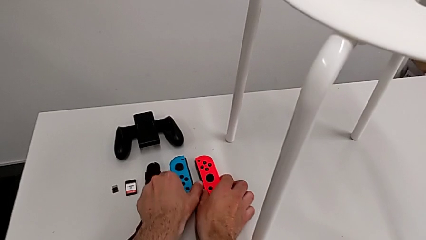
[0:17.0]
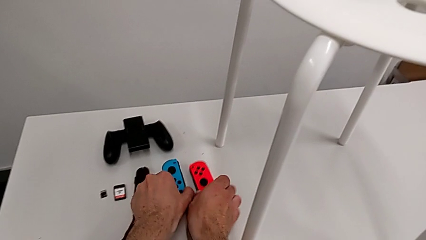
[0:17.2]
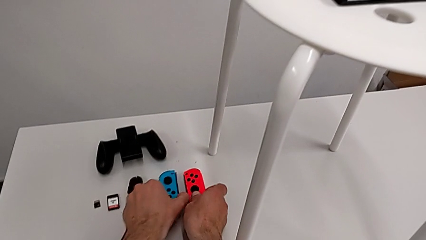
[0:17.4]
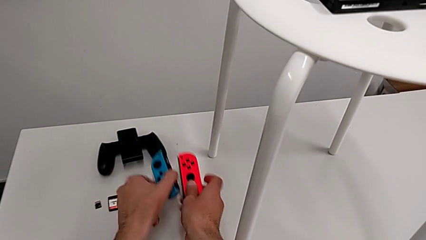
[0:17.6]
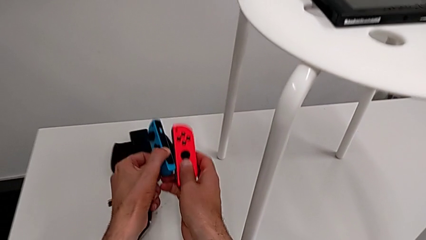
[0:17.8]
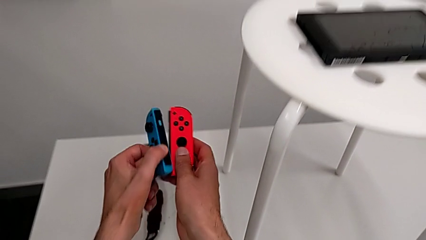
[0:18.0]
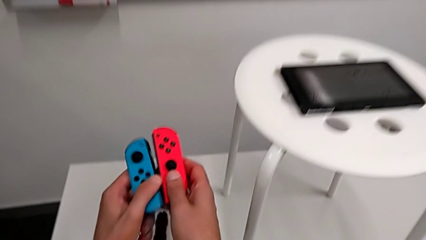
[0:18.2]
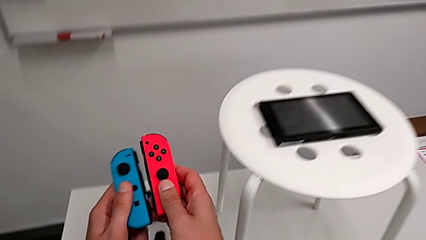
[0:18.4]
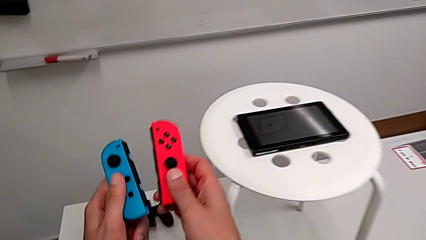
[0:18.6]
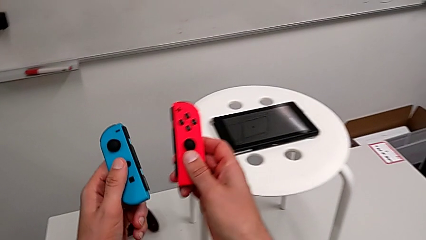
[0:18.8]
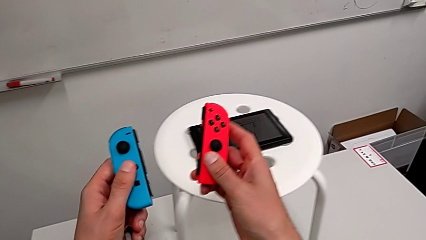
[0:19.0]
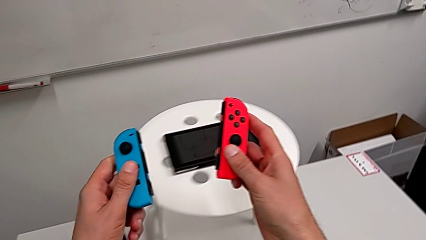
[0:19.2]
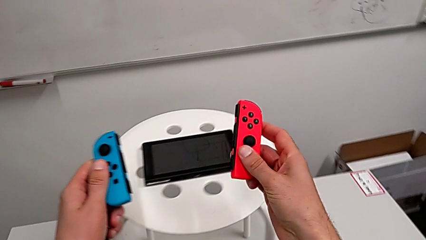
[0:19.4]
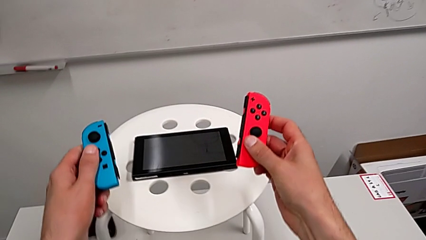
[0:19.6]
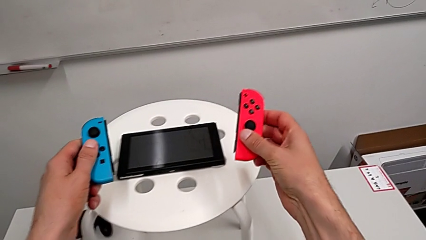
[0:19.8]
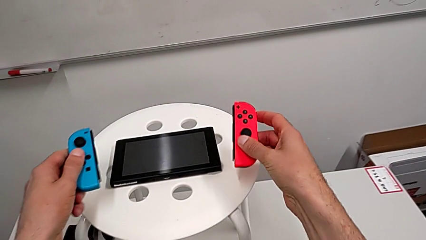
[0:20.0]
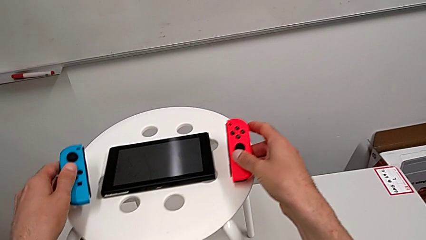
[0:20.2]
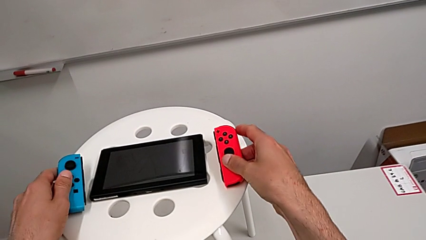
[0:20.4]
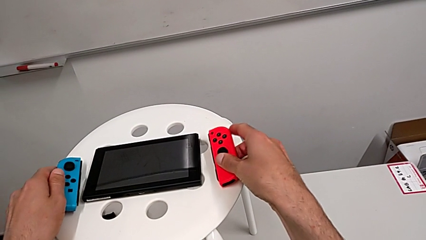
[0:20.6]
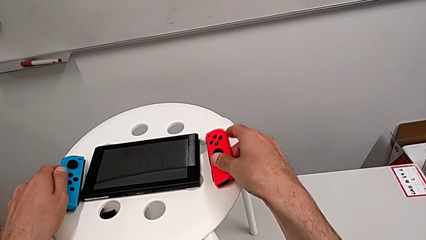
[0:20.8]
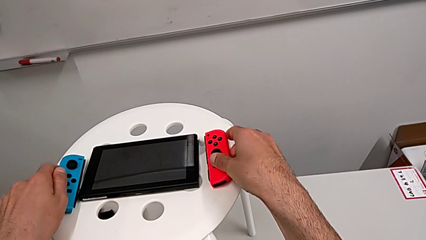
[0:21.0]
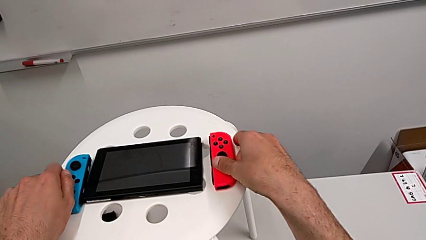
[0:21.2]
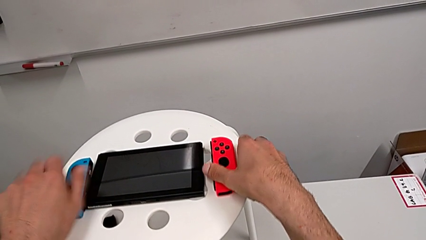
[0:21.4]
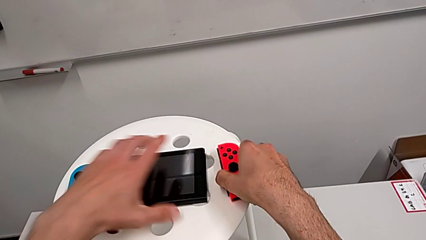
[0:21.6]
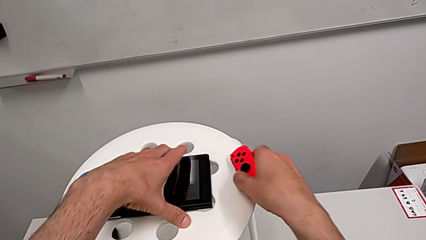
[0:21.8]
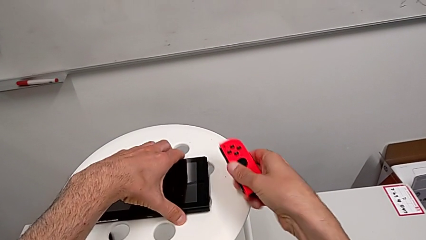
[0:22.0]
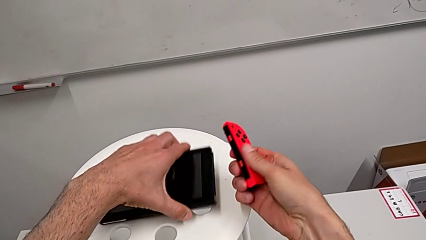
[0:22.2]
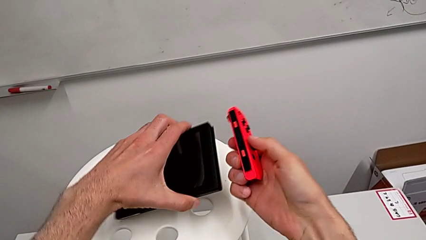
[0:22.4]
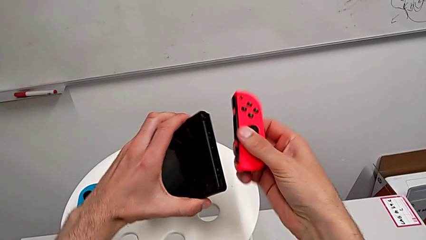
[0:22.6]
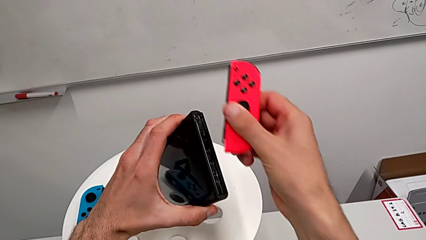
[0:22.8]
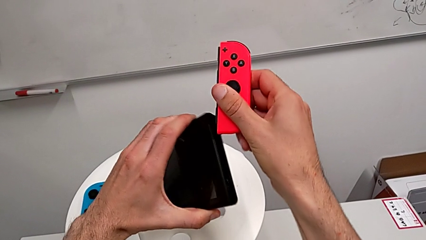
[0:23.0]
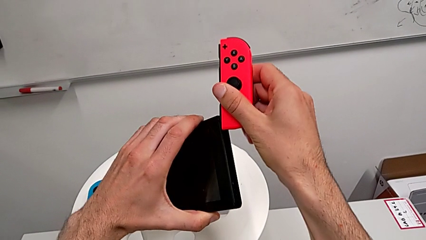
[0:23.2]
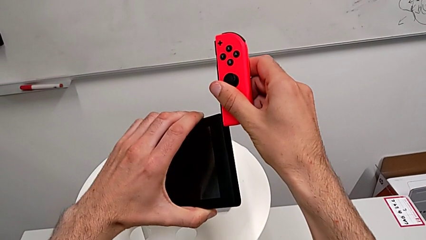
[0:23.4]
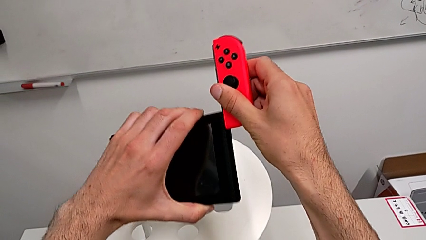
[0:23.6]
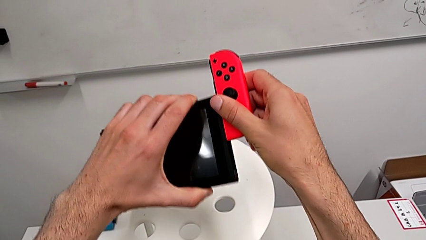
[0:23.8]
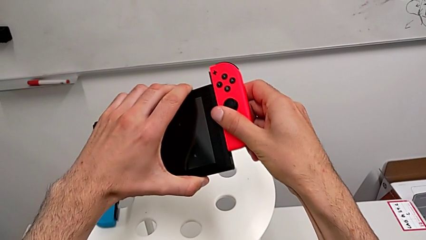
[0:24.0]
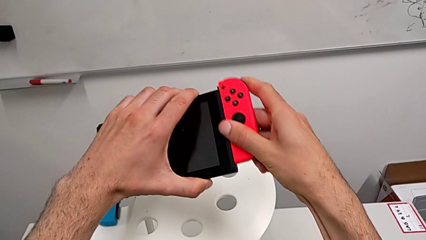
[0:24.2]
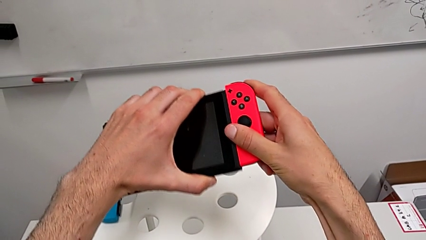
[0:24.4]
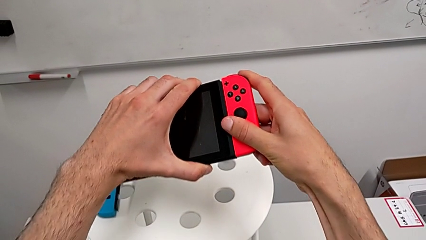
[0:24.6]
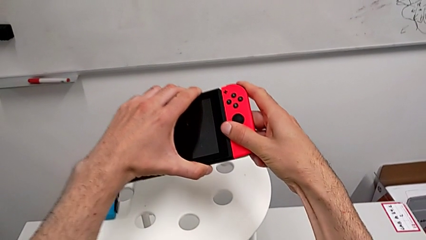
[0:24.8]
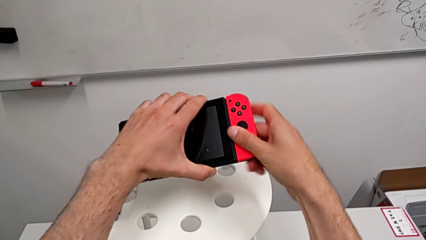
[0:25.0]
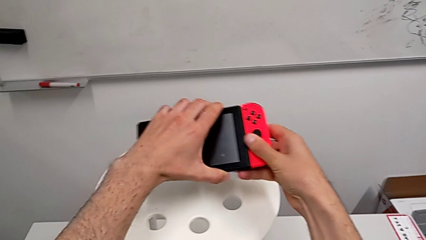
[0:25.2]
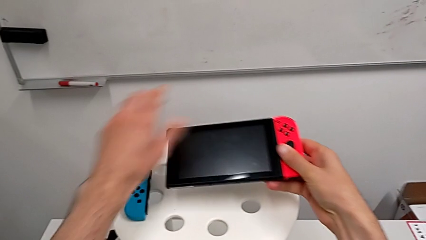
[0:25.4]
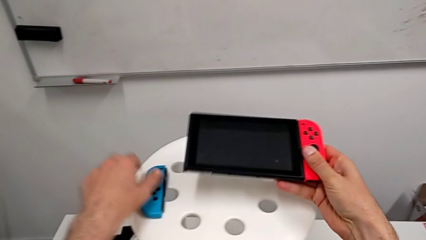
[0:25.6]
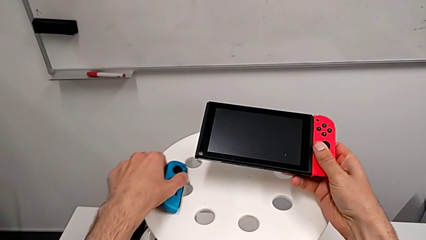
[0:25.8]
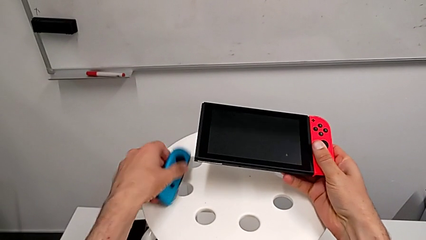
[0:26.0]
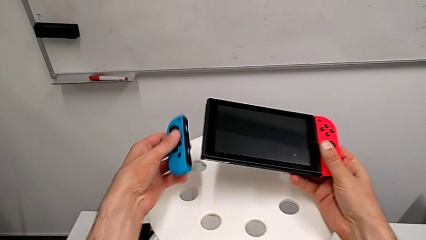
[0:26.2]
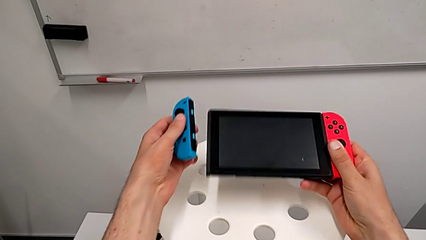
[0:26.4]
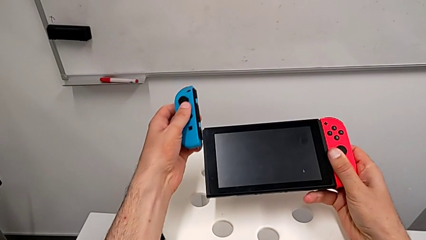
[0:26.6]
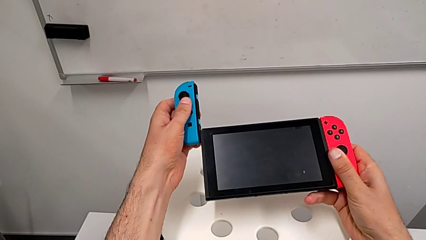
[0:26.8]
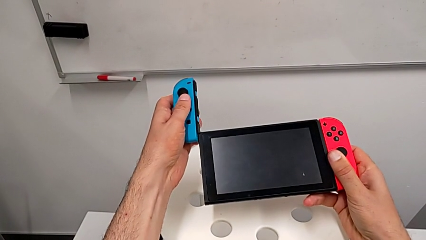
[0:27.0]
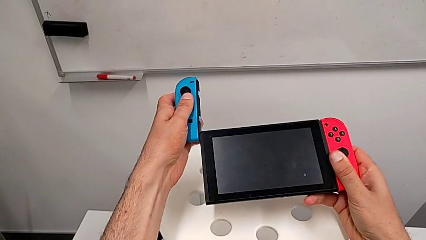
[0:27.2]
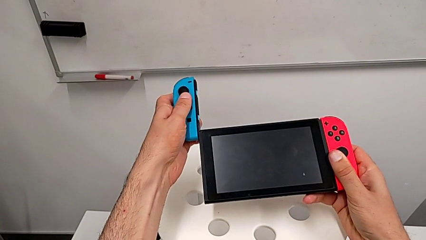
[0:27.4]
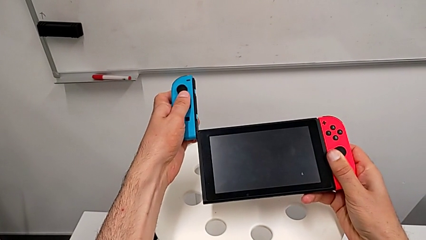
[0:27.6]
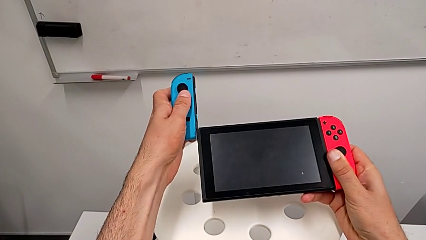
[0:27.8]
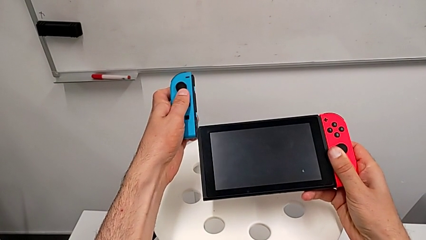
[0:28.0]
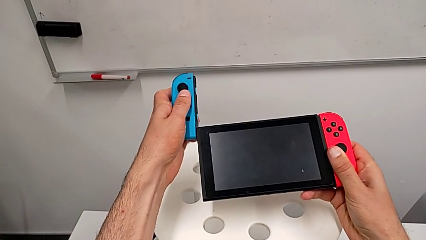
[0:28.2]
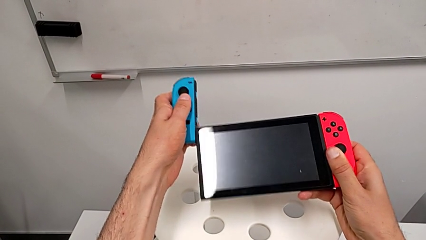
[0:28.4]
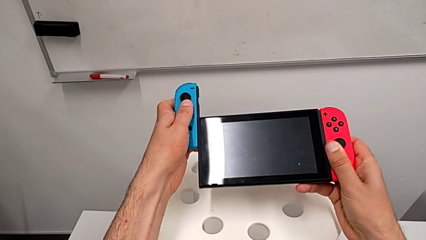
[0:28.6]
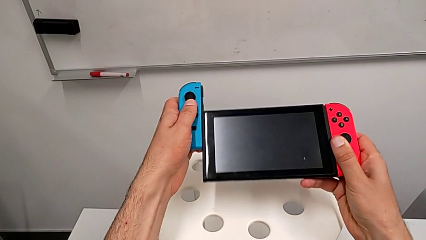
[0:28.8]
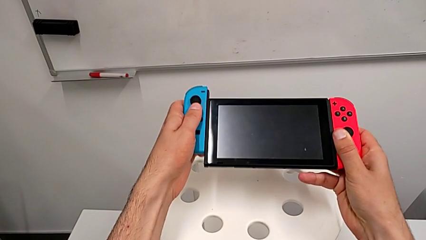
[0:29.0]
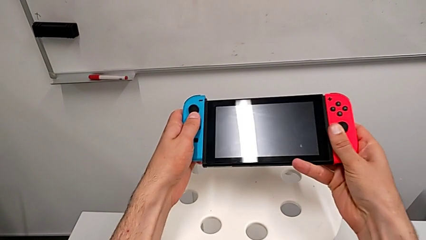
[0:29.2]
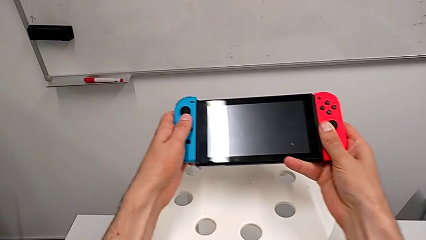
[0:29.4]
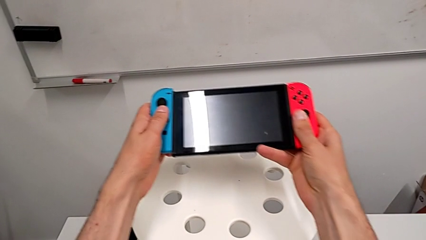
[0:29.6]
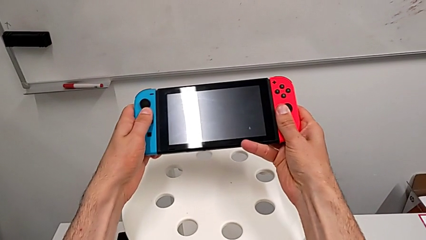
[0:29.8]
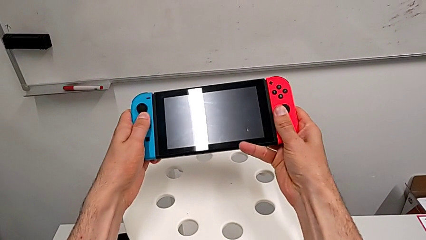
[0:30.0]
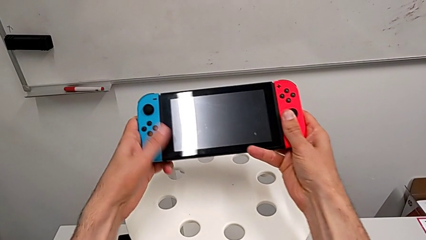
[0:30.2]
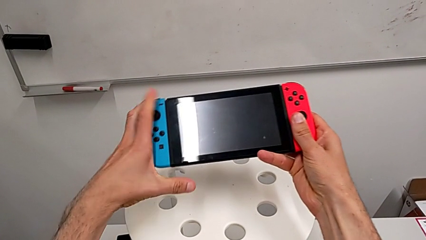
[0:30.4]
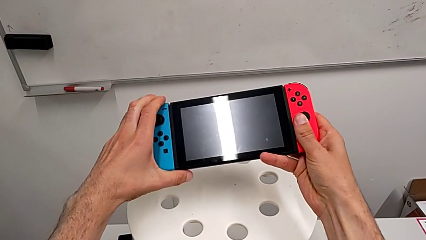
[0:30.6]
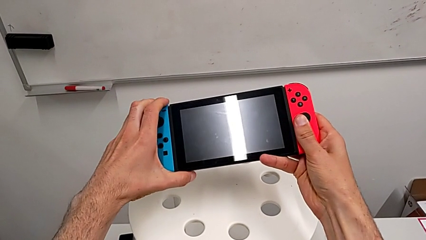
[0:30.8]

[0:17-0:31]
The camera wearer assembles the Joy-Con controllers to the Nintendo Switch. They grab the Joy-Con controller, place it twice and slide it.

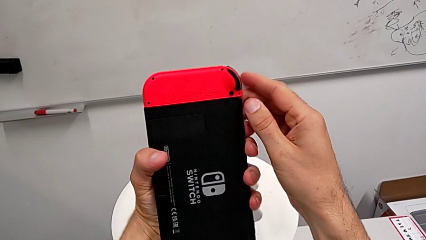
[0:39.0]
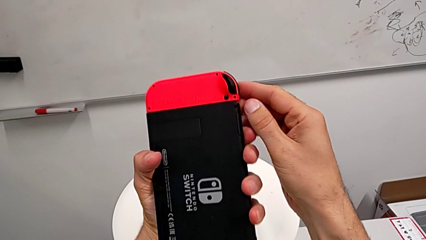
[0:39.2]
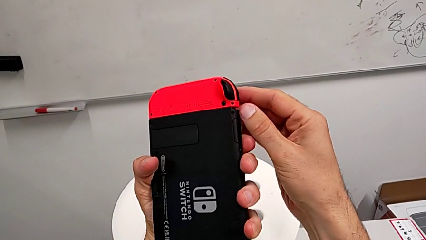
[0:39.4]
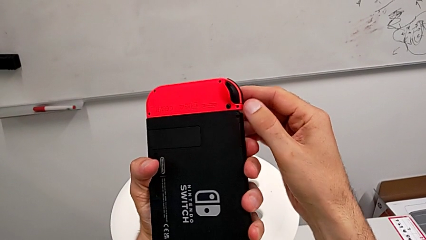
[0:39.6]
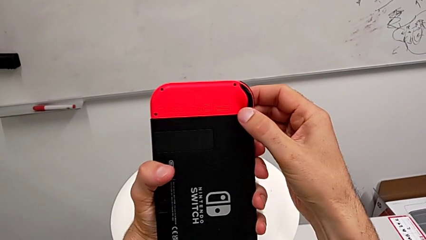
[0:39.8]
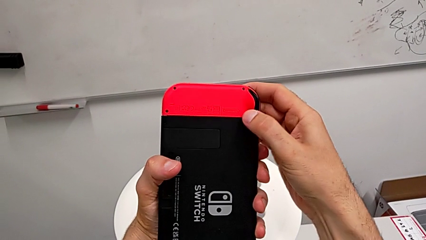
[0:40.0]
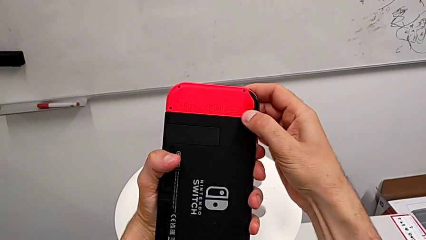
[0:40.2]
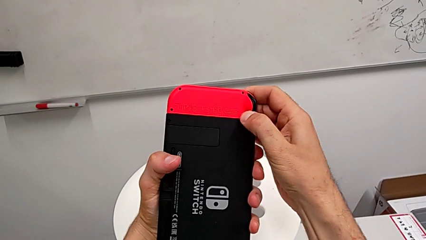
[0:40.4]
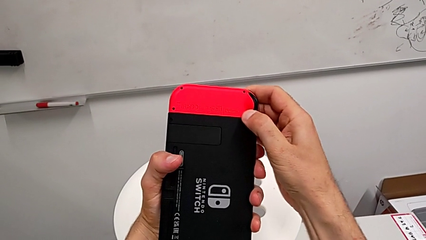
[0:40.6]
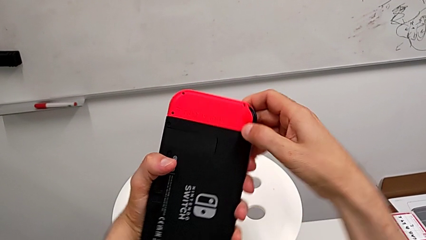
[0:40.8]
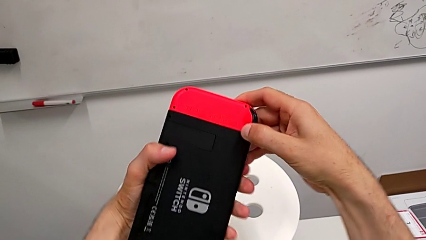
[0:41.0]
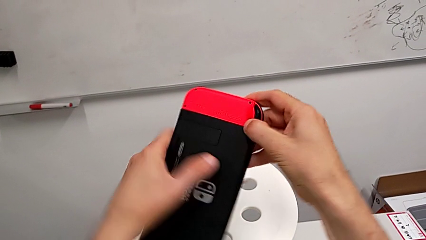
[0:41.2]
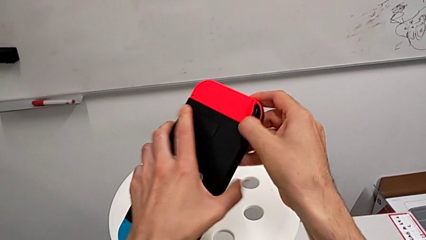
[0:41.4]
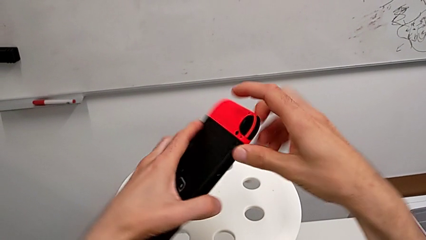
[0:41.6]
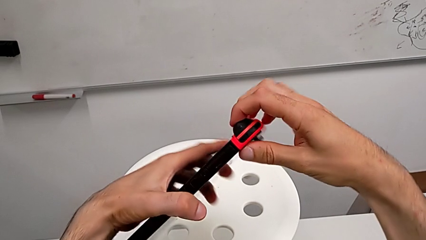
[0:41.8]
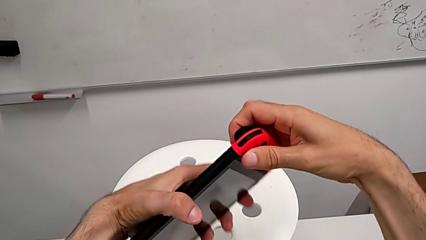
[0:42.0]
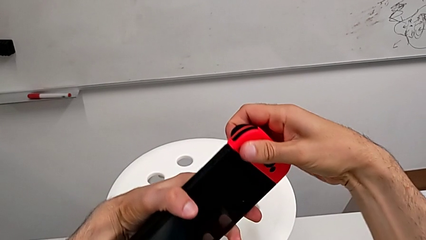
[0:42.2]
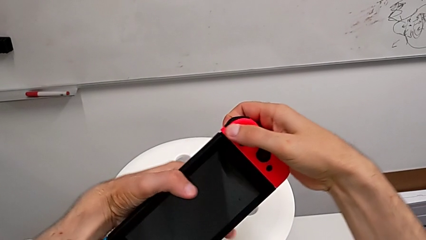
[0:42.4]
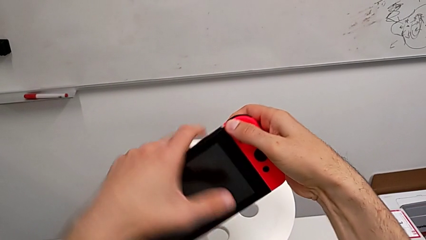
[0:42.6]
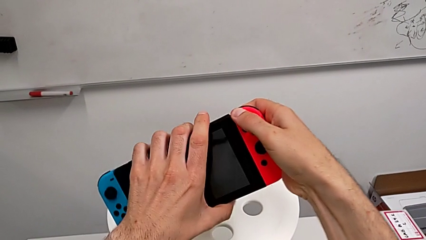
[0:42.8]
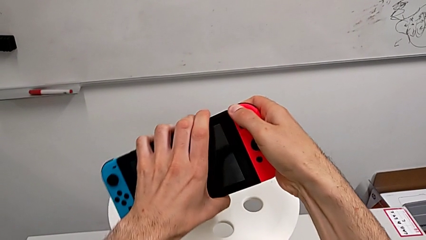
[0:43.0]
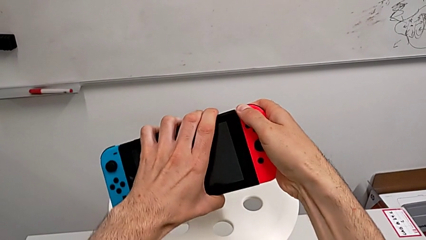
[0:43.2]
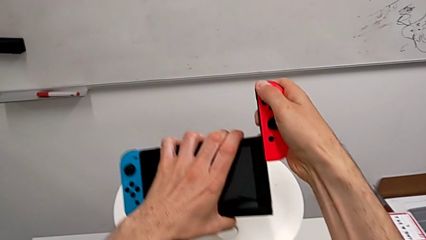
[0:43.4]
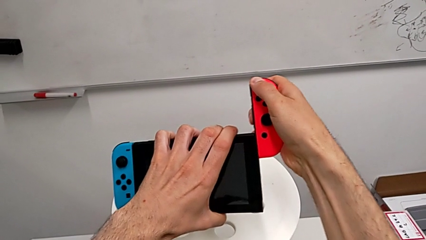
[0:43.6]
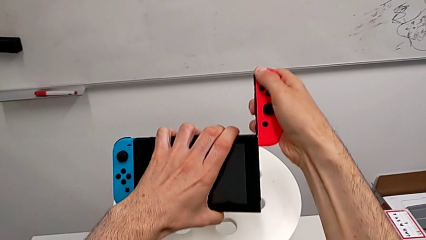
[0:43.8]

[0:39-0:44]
The camera wearer is assembling the Joy-Con controllers from the Nintendo Switch to the Joy-Con straps. They turn the Nintendo Switch.
